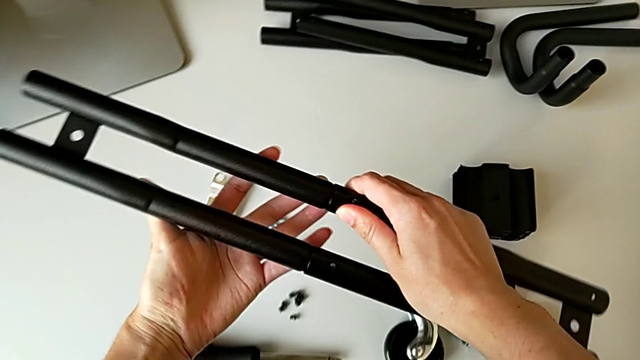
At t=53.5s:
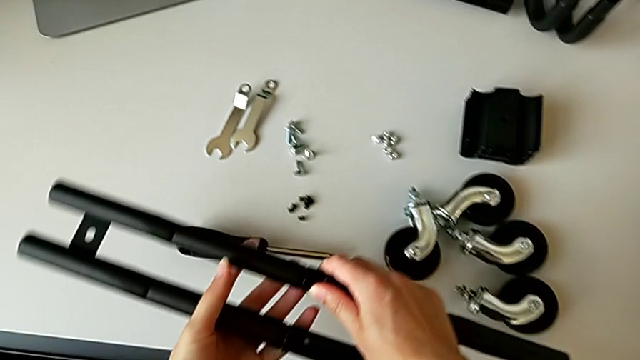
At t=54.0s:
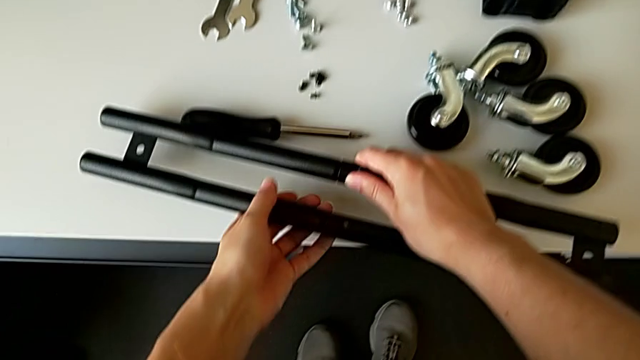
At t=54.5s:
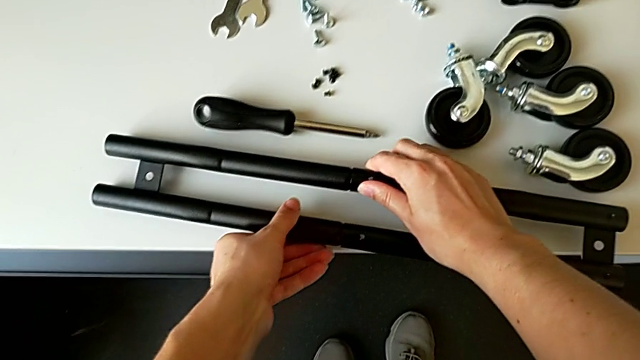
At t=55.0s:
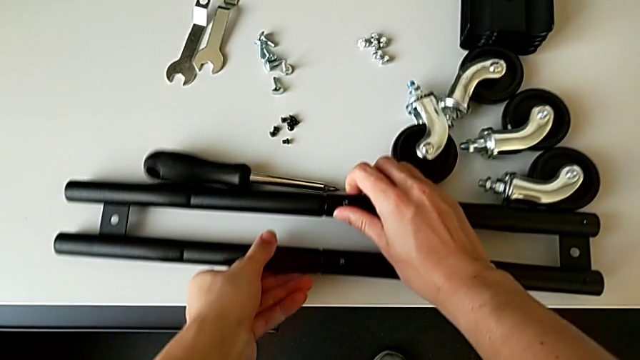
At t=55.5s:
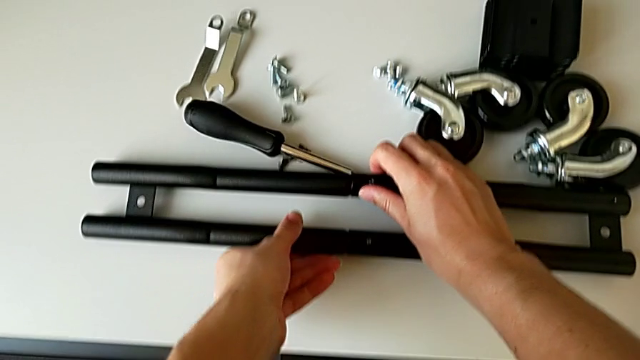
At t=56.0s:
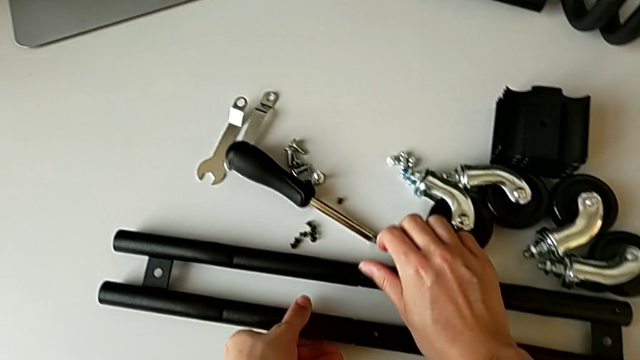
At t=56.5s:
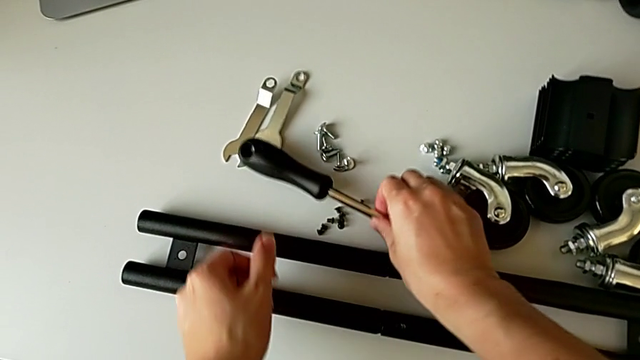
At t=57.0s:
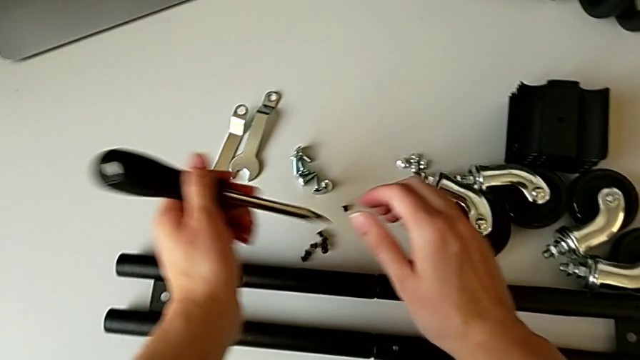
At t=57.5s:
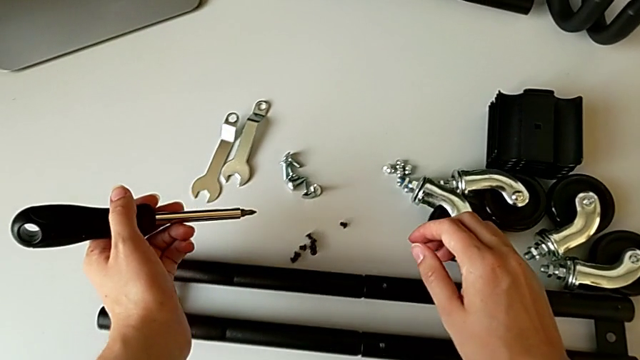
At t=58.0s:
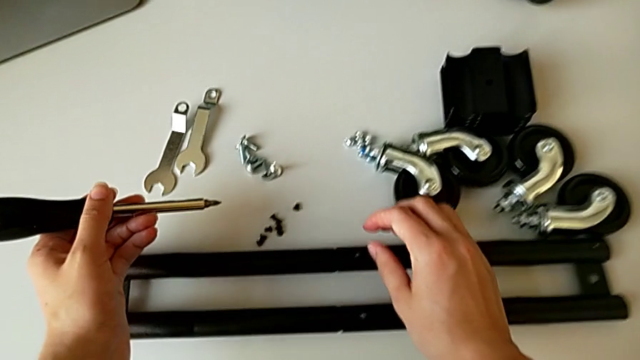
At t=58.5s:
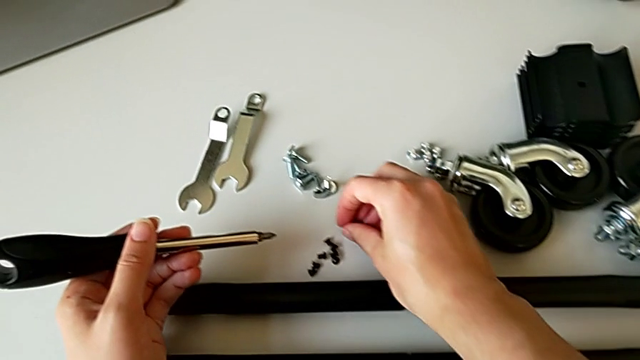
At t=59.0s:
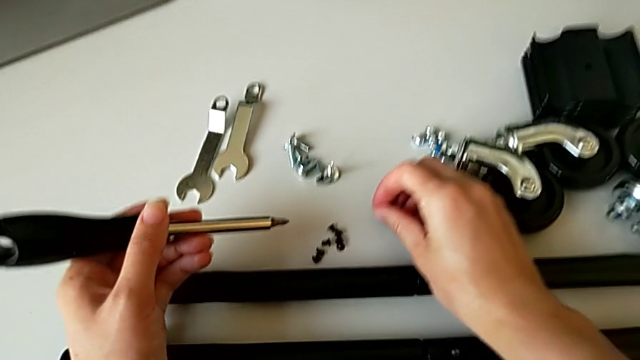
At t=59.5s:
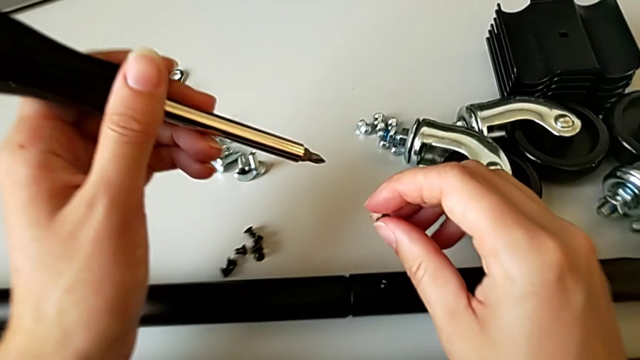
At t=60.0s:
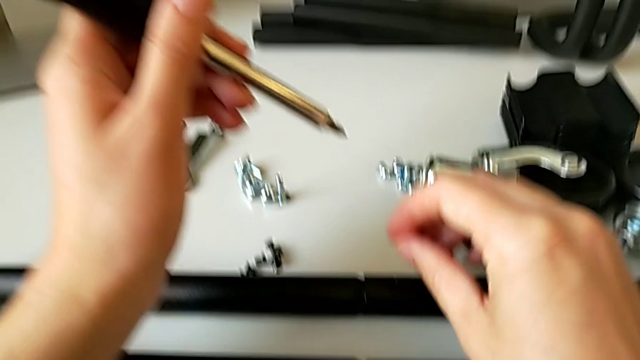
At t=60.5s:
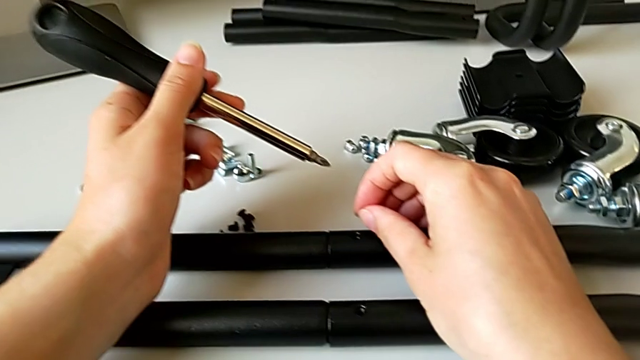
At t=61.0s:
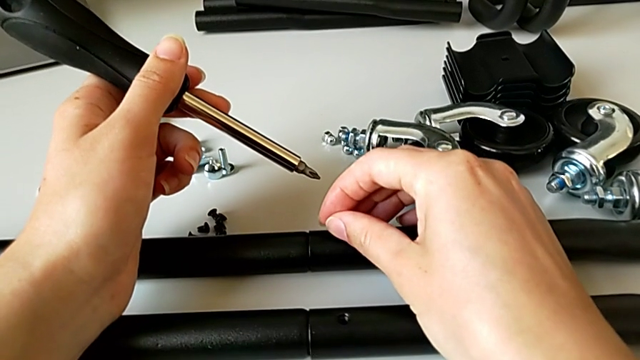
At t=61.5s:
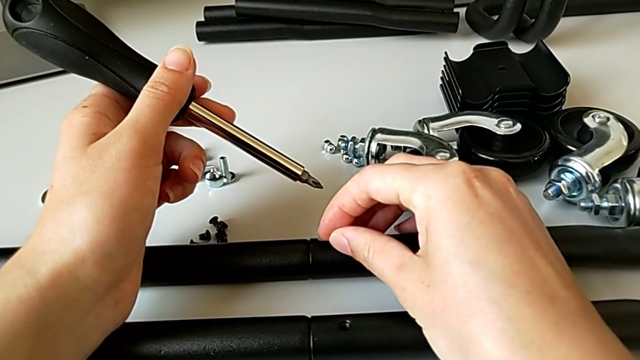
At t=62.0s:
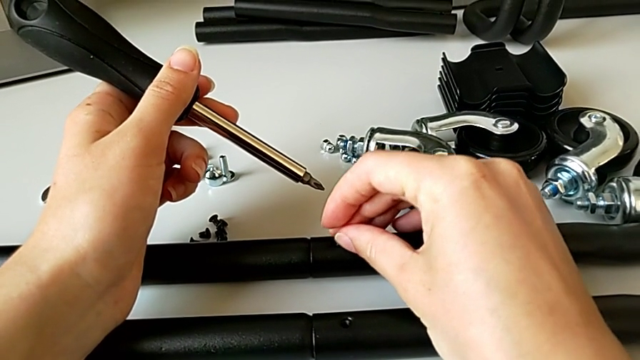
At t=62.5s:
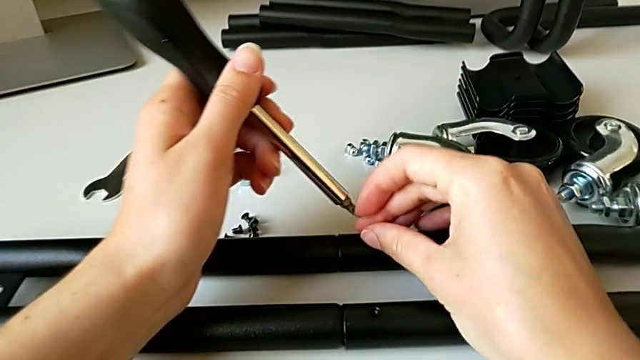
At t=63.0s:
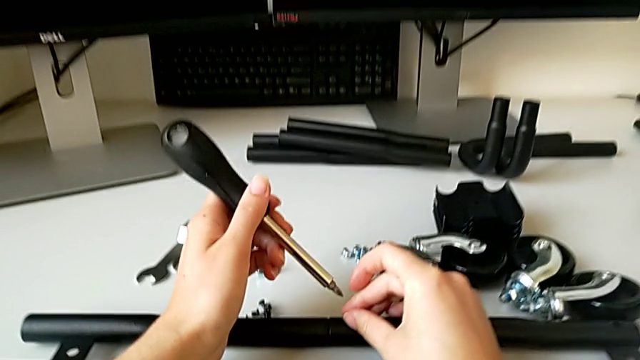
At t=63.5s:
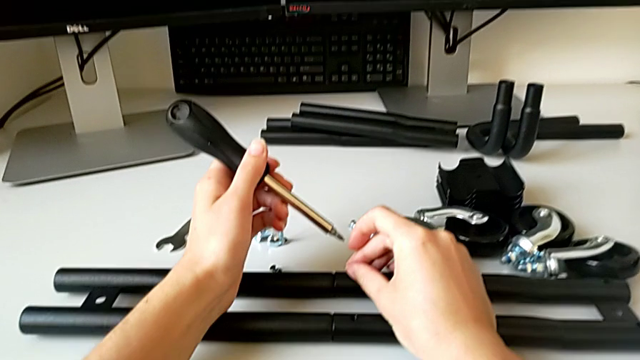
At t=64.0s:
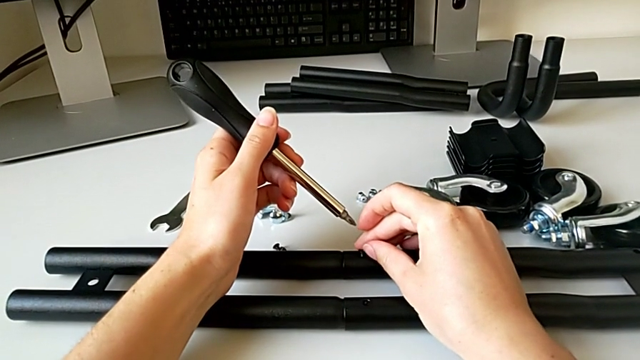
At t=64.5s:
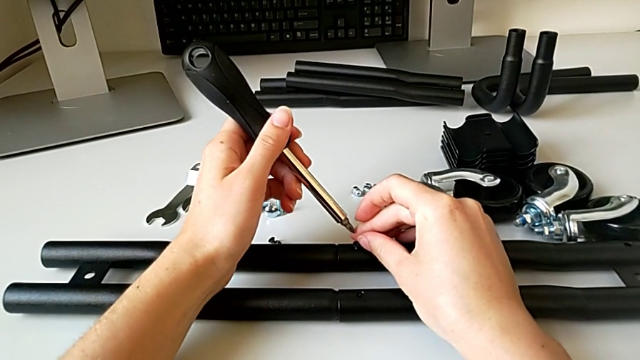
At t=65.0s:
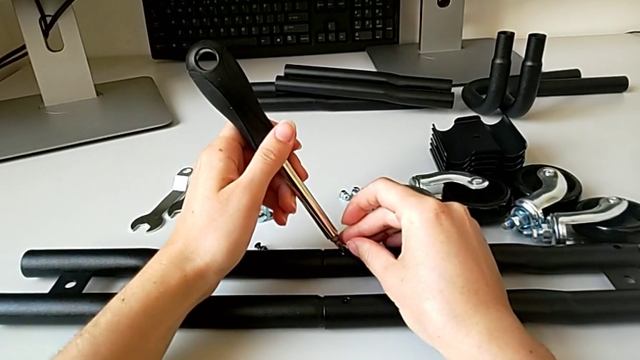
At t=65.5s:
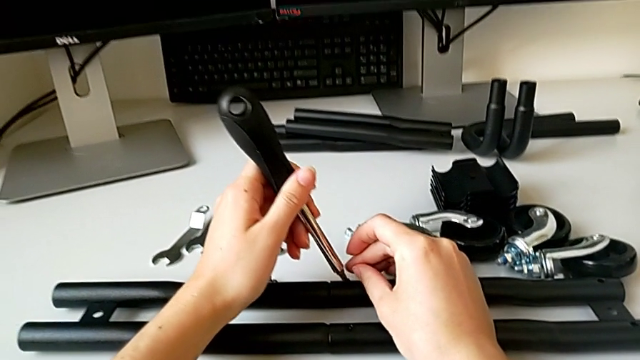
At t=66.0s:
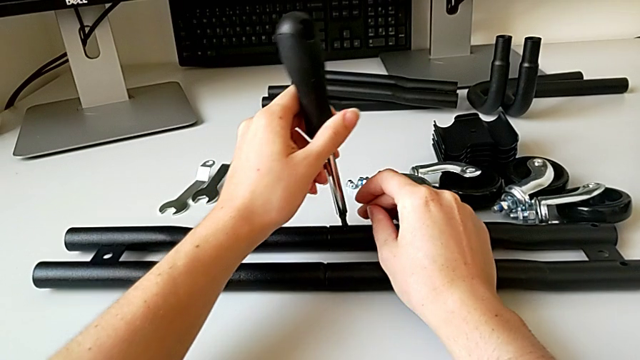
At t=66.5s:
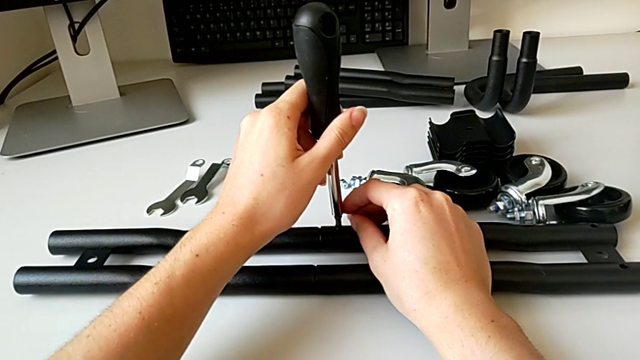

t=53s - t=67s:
The camera wearer is assembling the half frame. They place the leg, grab the screwdriver, grab the first screw and insert it.

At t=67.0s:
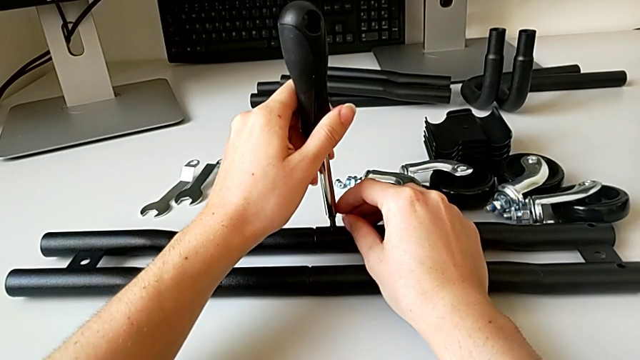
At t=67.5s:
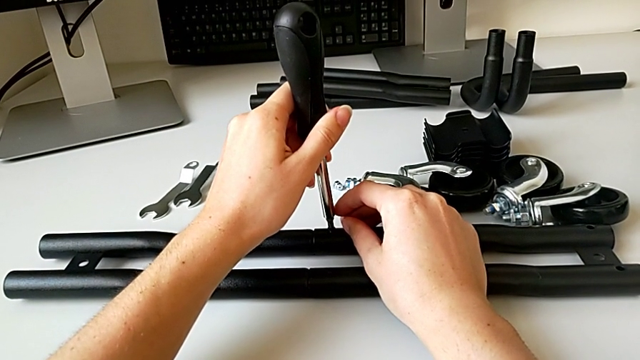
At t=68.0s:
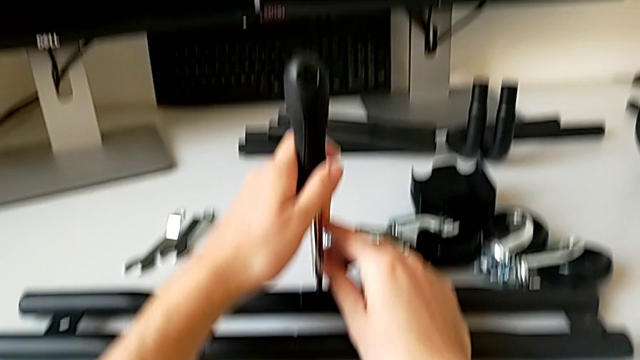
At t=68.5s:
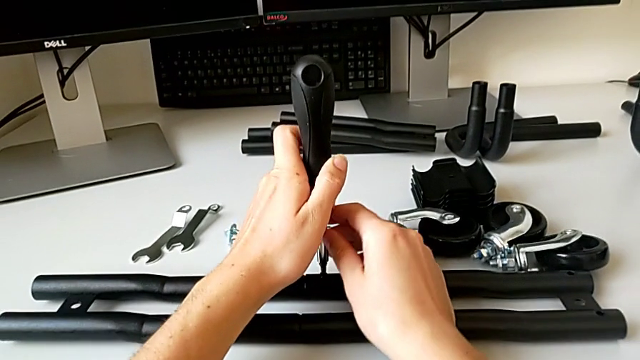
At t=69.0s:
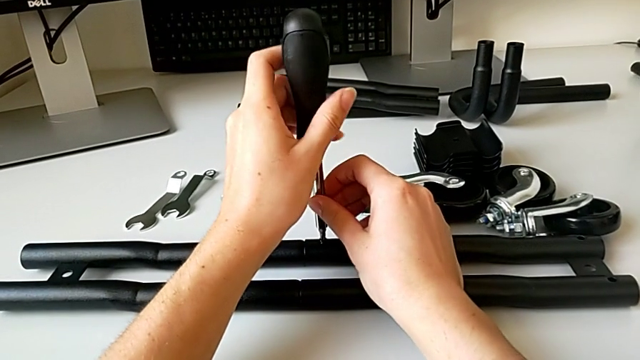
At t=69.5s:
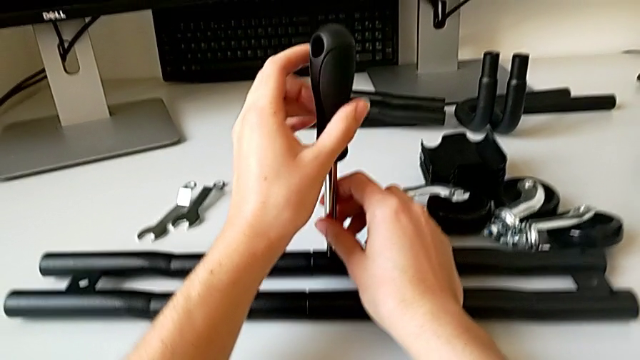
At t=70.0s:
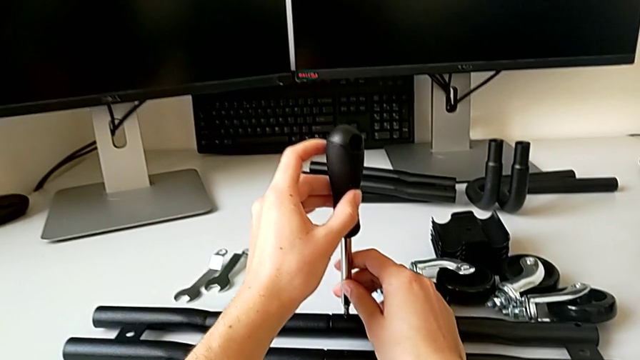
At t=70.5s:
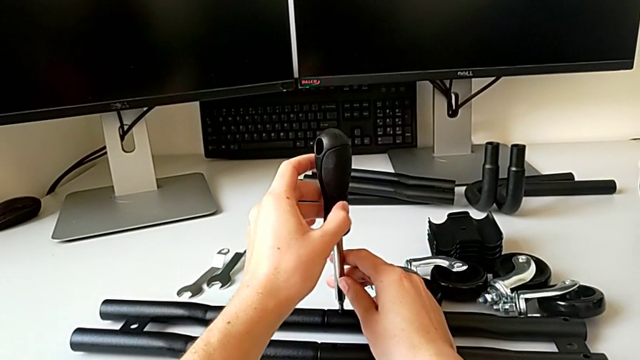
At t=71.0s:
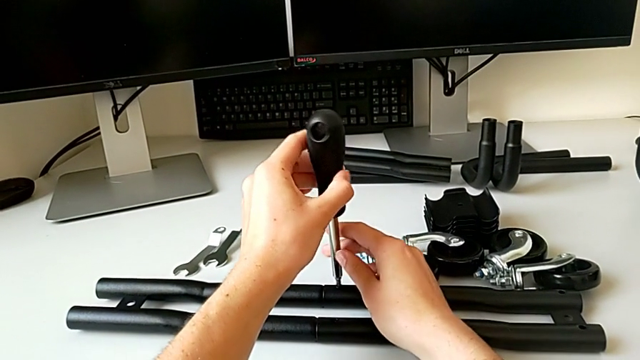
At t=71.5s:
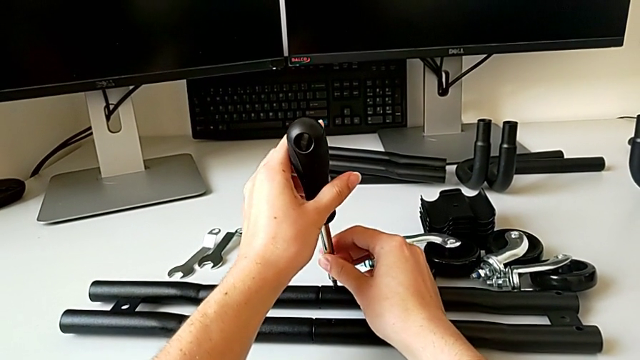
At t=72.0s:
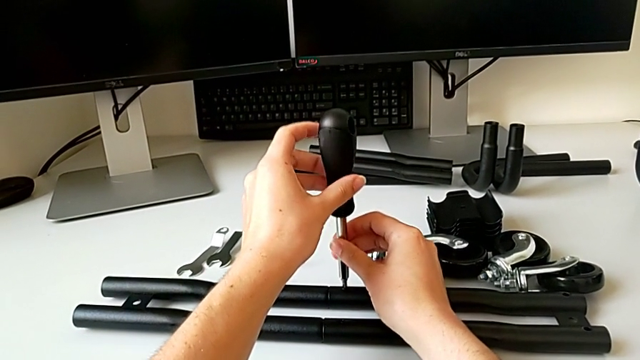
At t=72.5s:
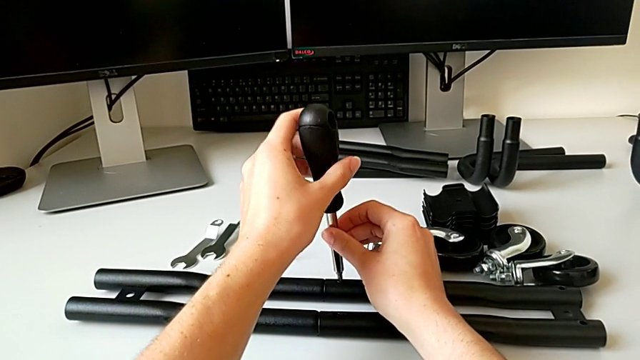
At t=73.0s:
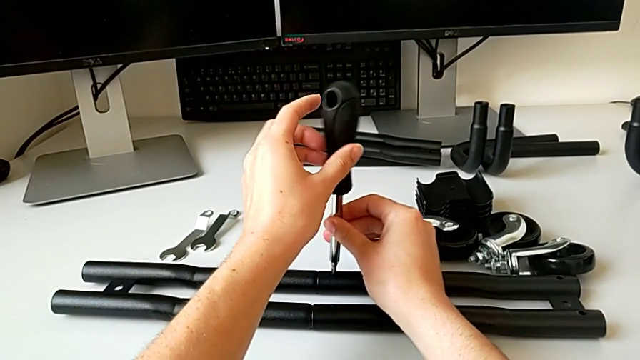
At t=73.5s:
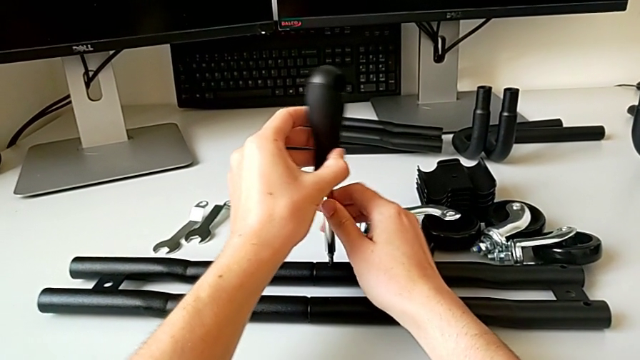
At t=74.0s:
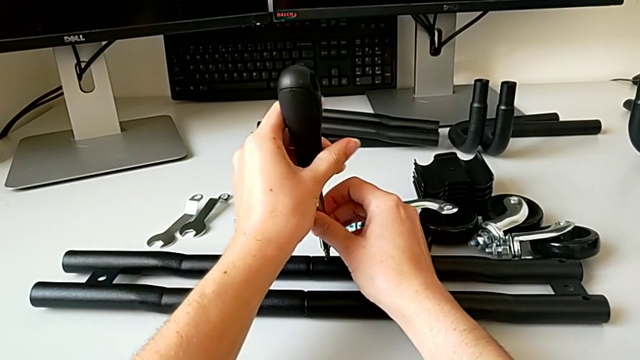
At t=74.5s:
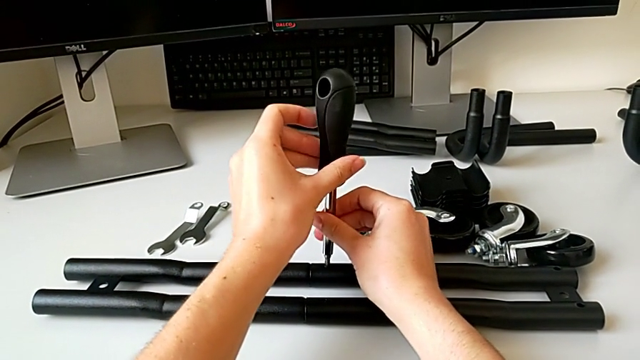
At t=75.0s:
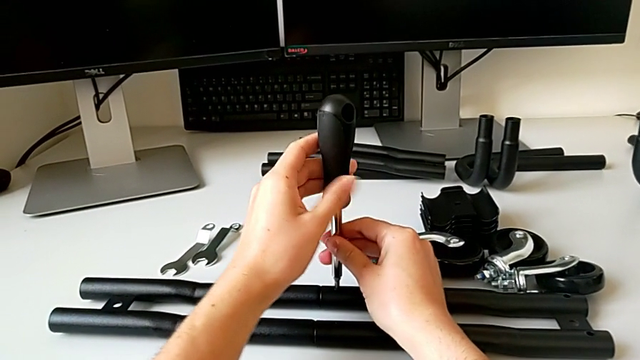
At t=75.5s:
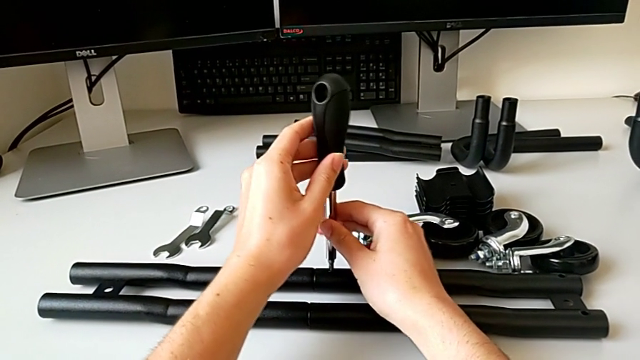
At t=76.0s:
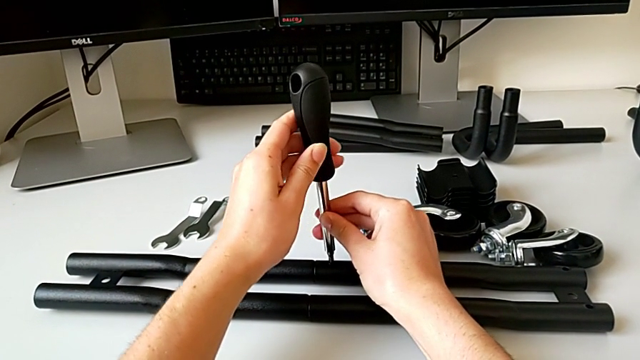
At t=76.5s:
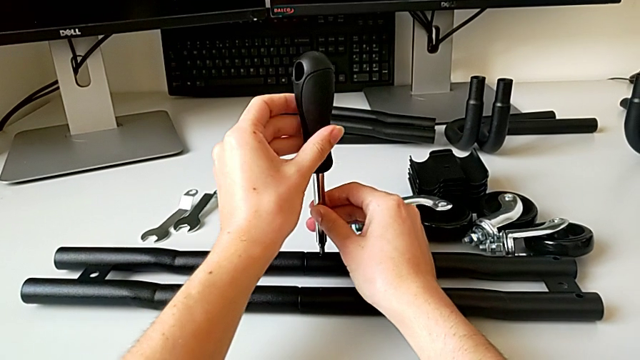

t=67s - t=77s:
The camera wearer is assembling the half frame. They begin to screw the first screw.
